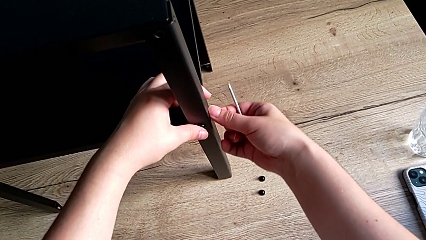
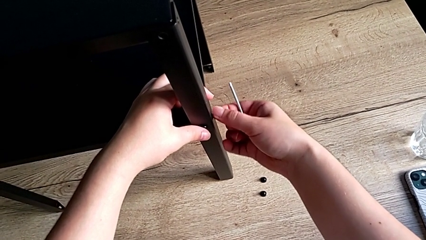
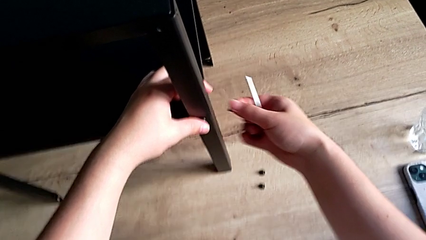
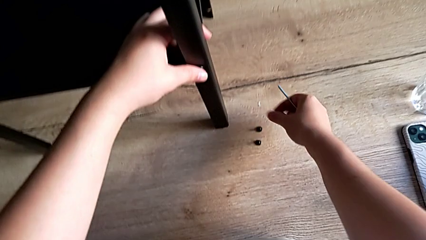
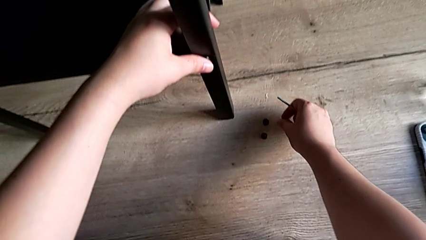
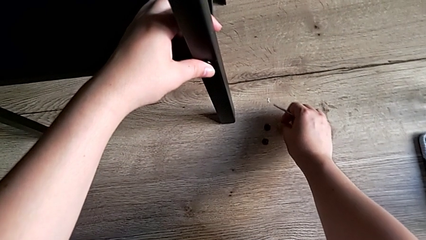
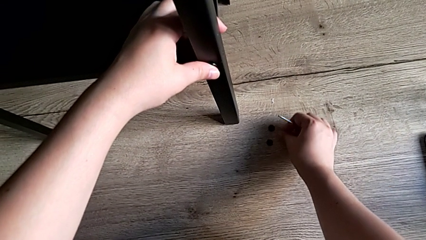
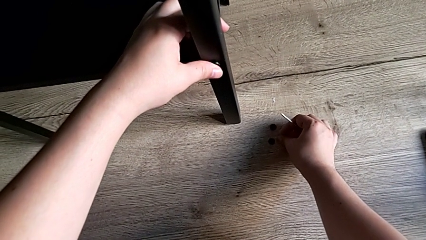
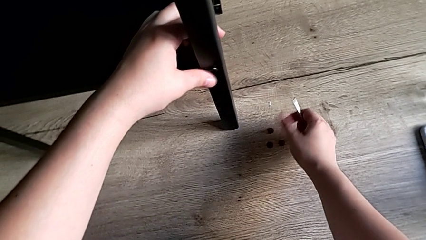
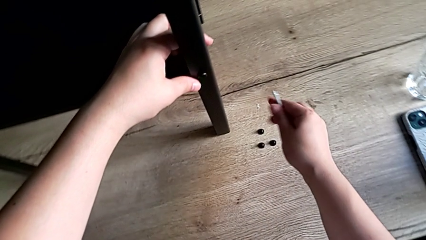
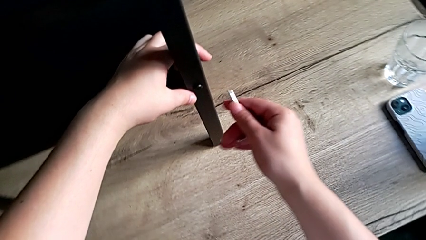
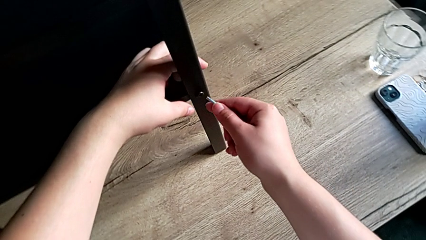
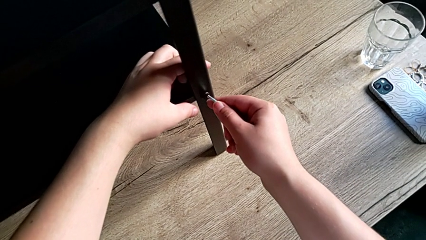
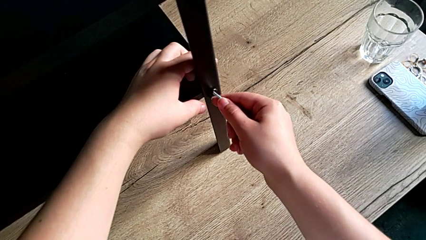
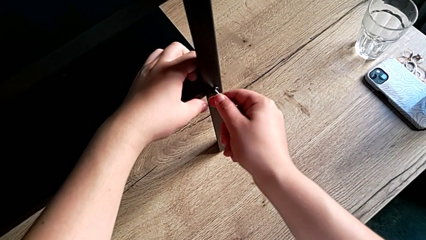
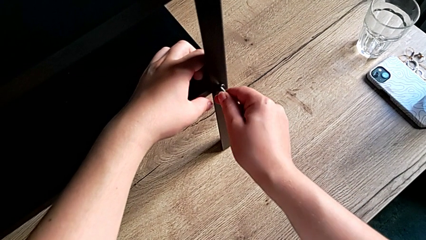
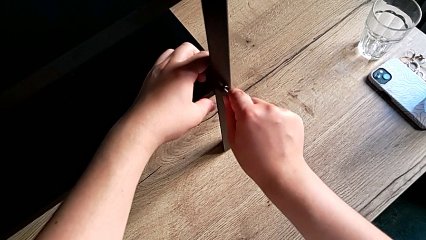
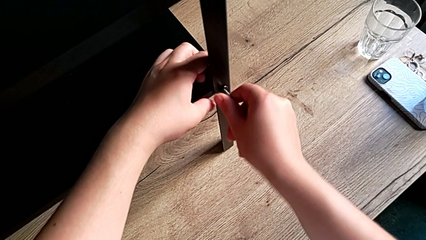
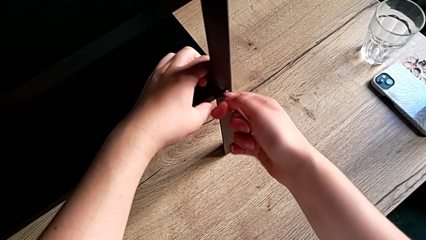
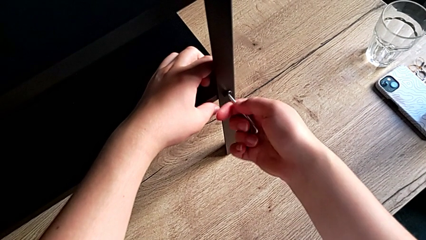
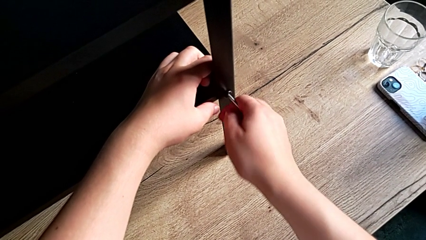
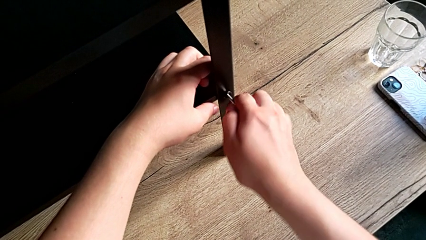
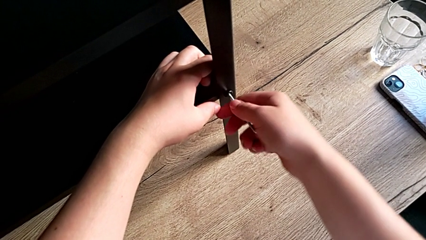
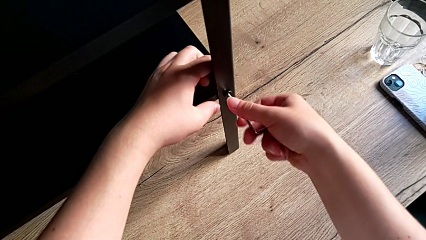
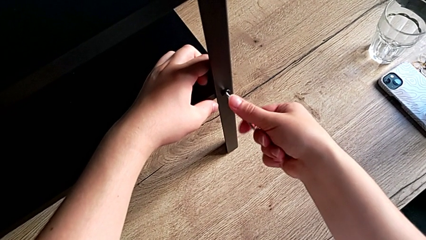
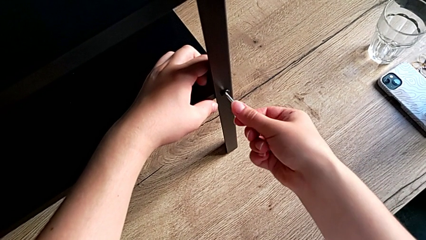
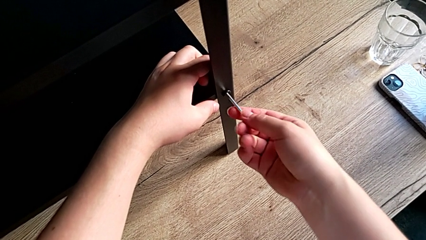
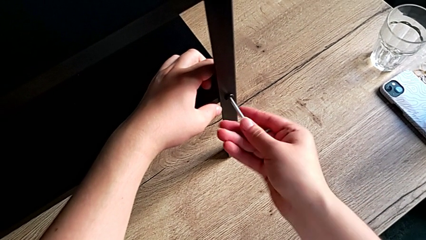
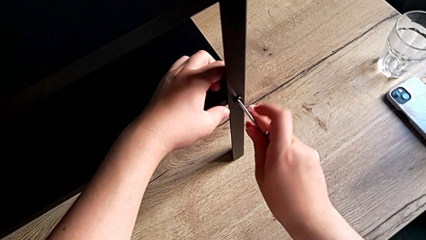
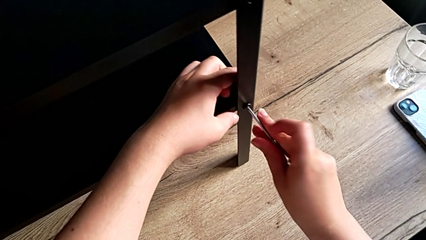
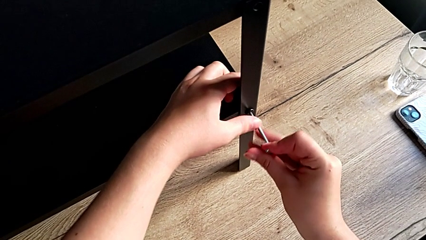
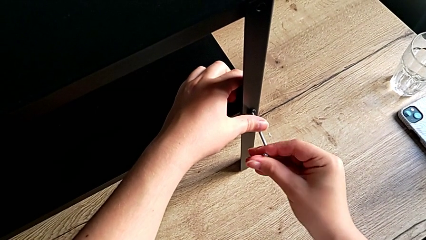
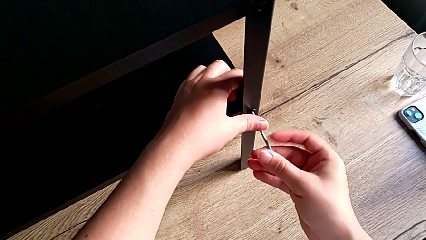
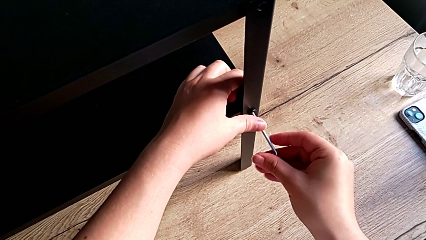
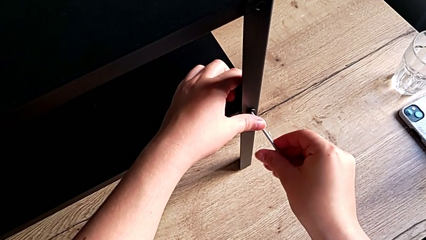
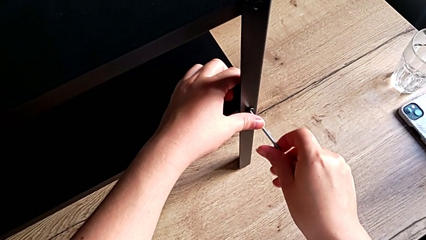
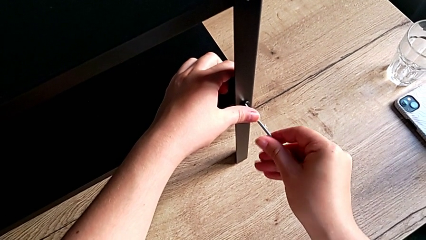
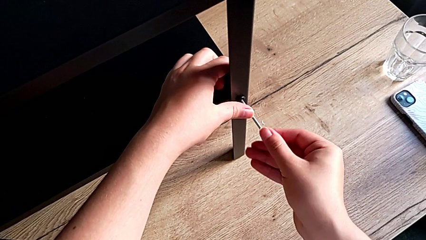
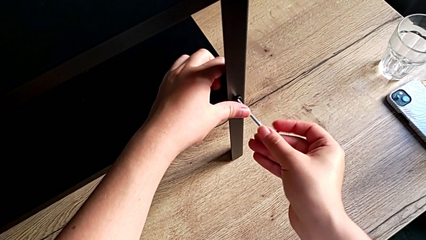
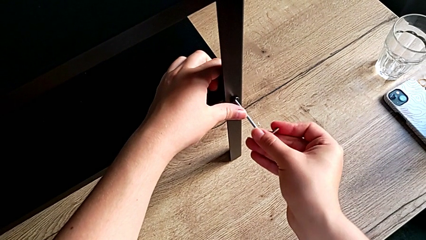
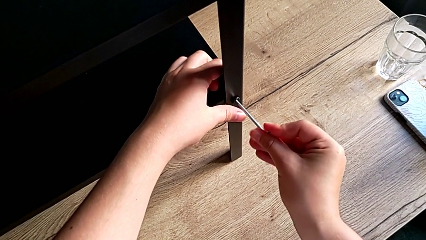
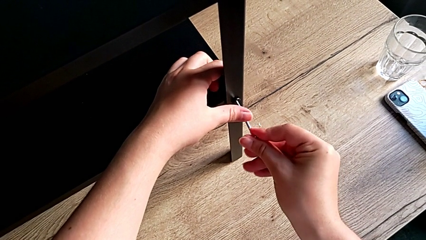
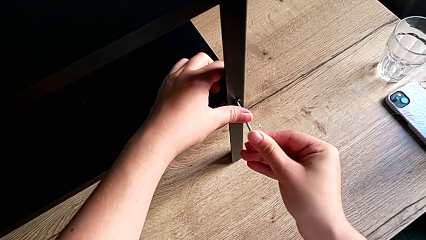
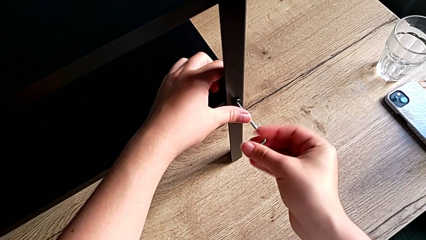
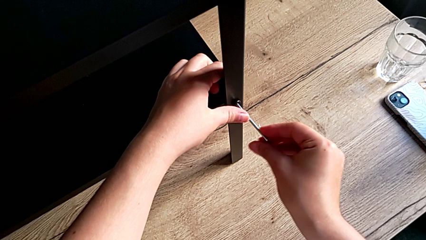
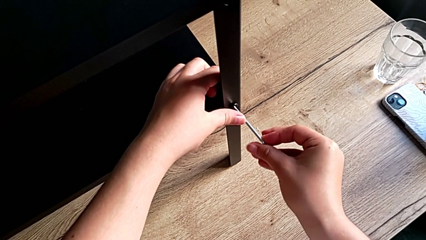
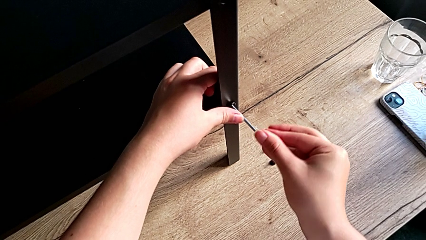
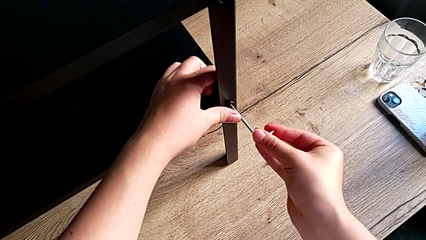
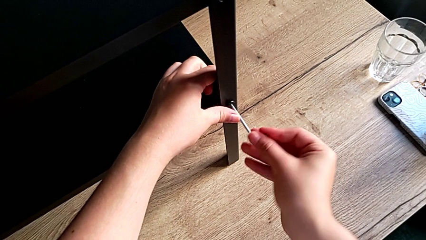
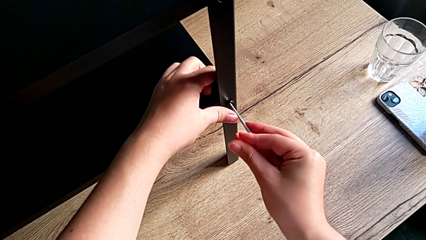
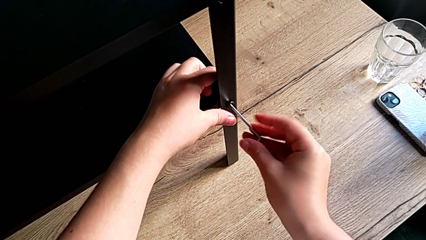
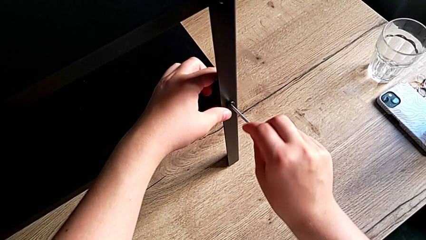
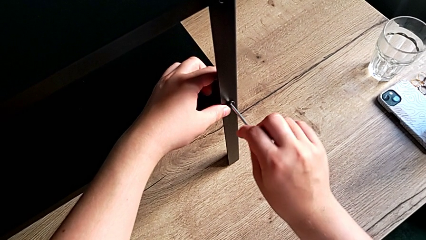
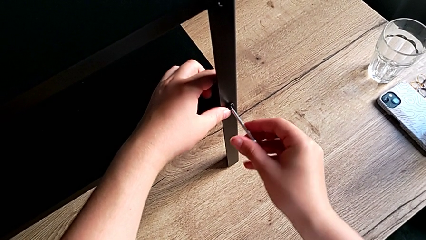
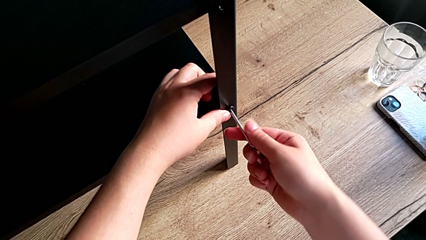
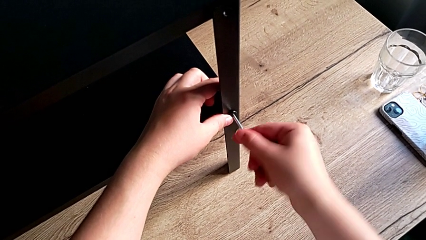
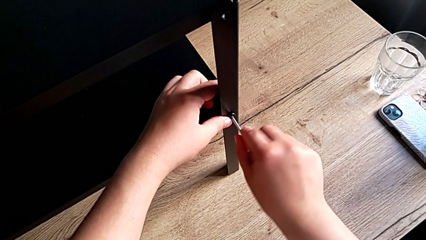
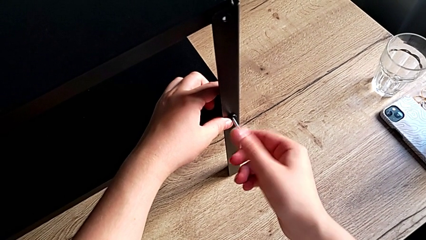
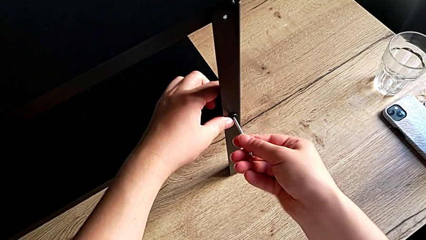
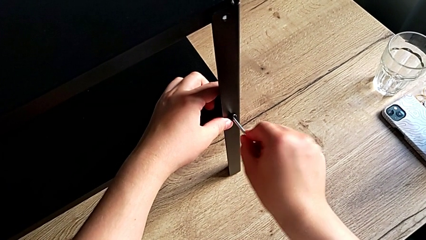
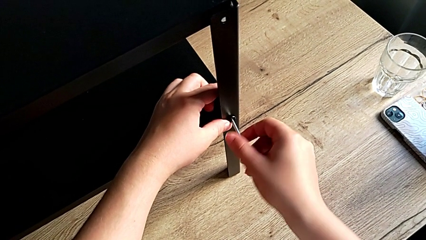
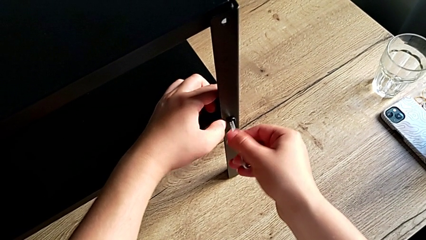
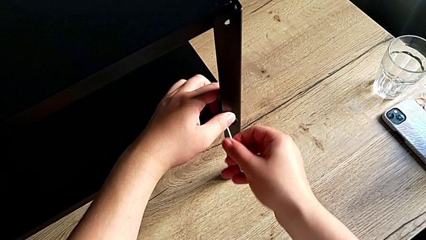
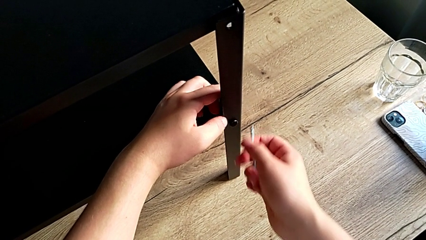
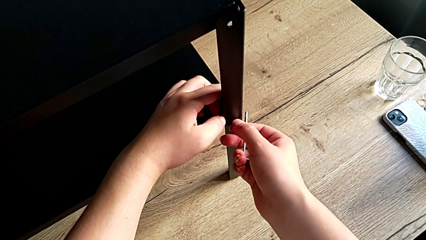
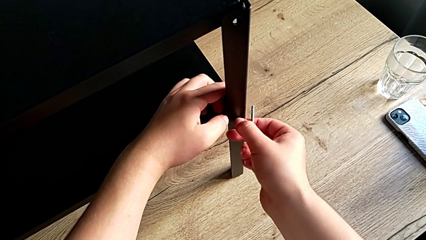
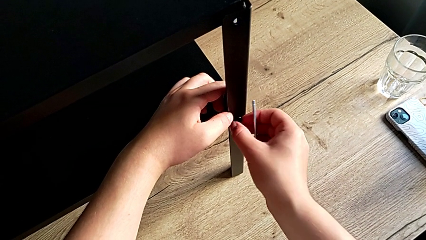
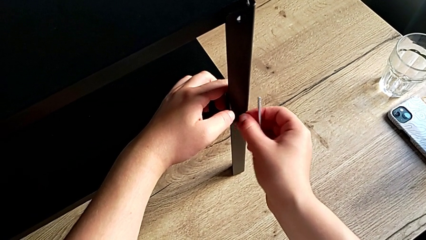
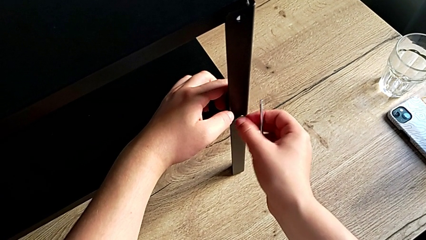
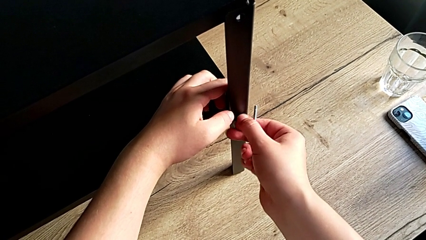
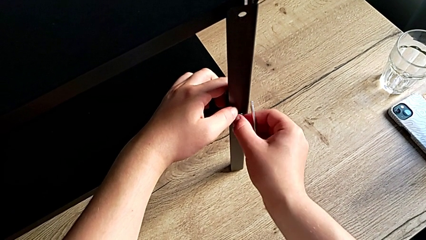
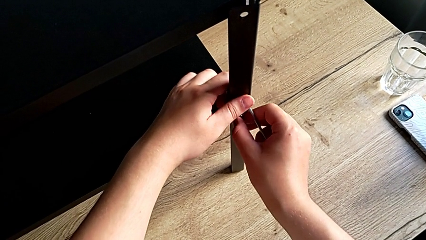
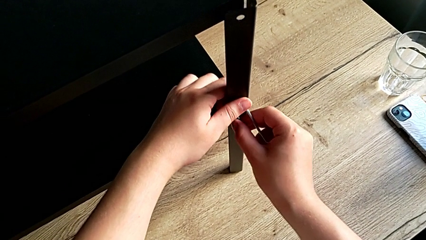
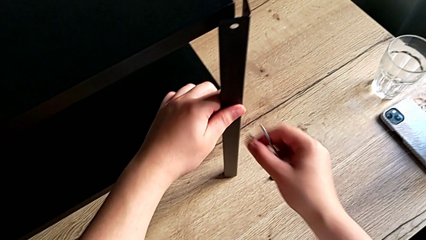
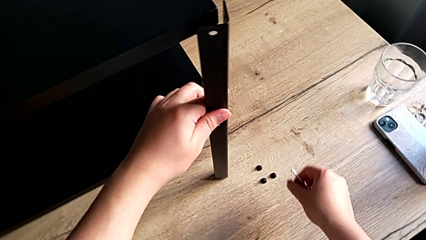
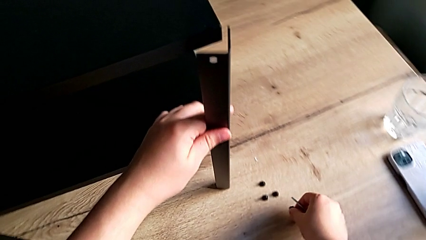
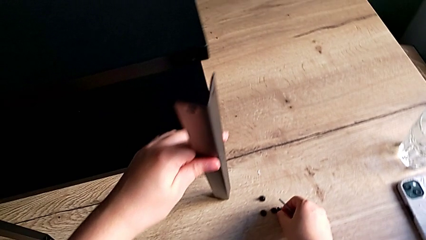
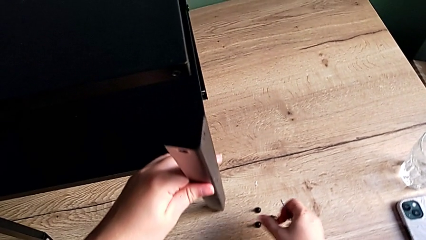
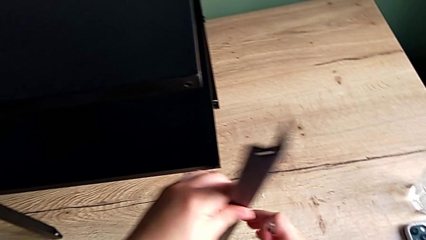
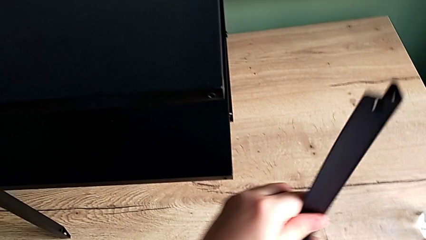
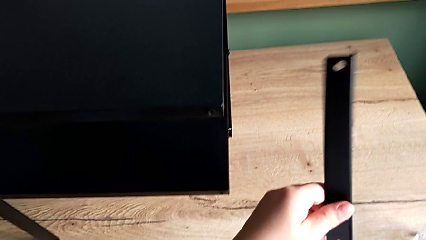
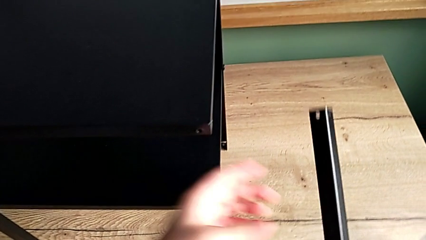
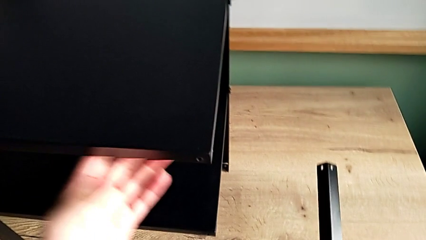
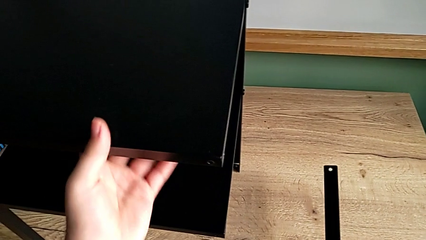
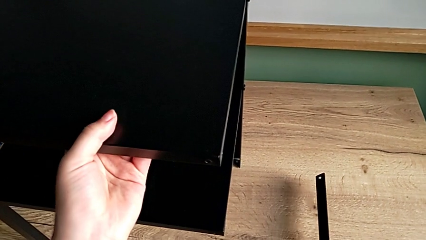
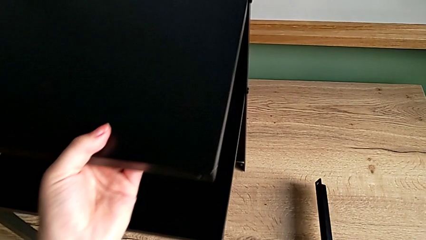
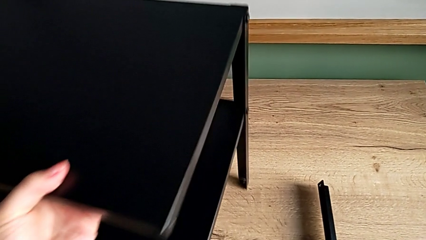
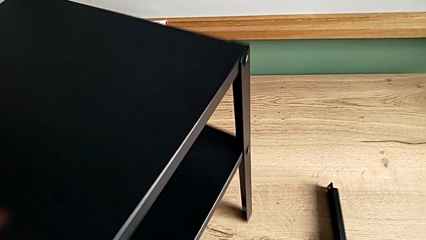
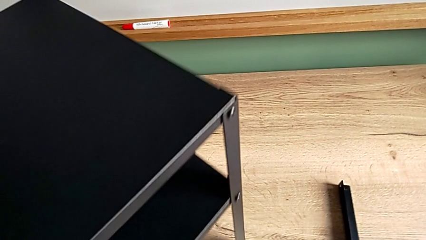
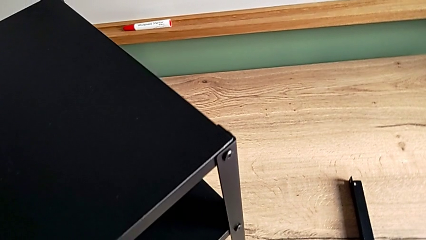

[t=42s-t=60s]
The camera wearer is disassembling the first leg. They disassemble the hex socket head, place it, insert the Allen wrench, unscrew the hex socket head, withdraw the Allen wrench, unscrew the hex socket head, disassemble it, disassemble the leg, place the hex socket head, place the leg and align the nightstand.
